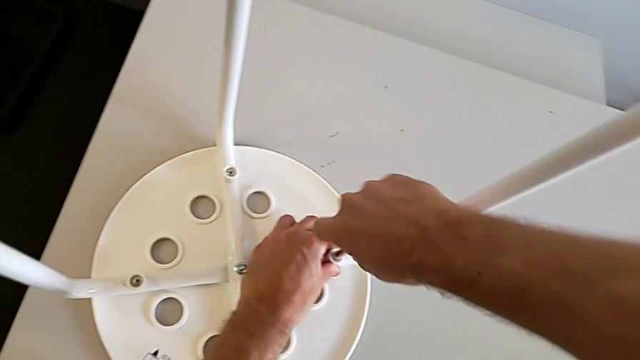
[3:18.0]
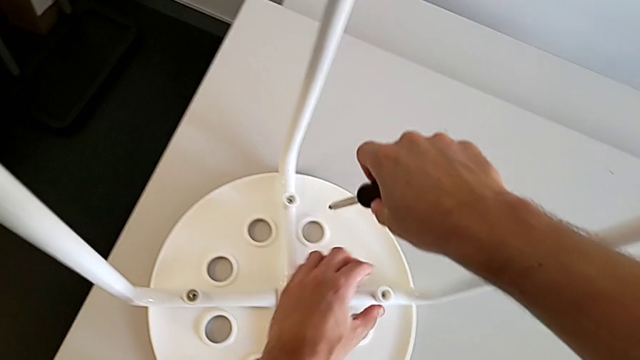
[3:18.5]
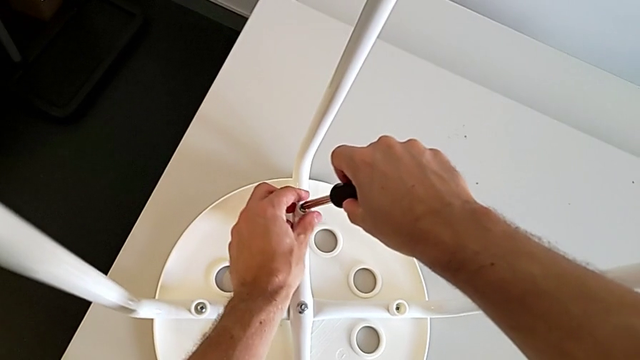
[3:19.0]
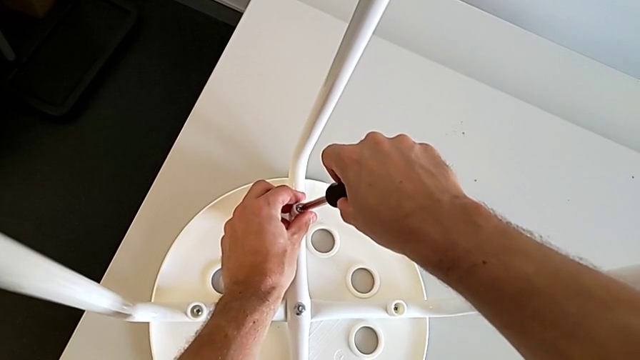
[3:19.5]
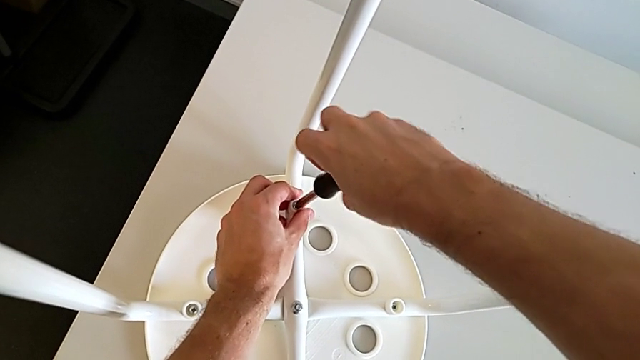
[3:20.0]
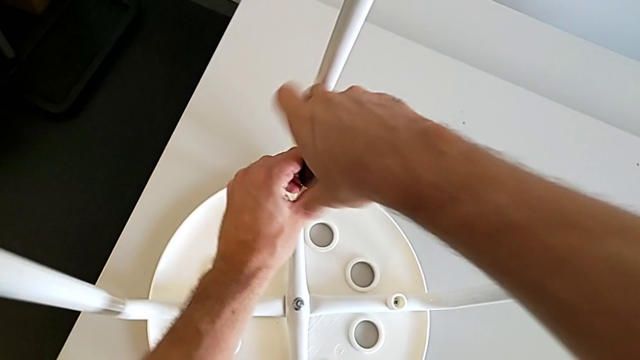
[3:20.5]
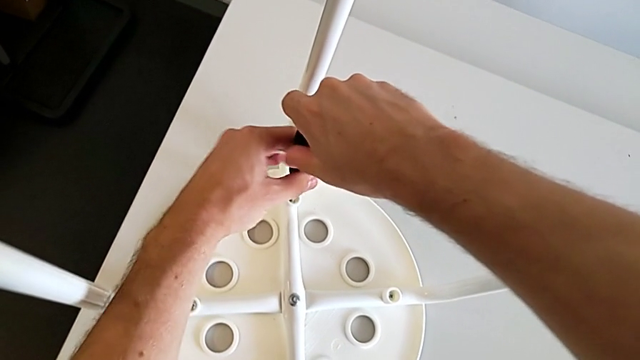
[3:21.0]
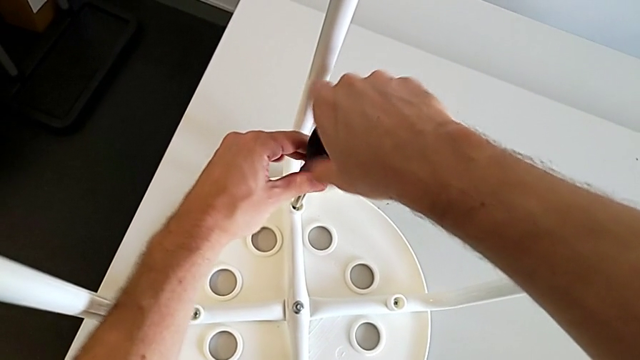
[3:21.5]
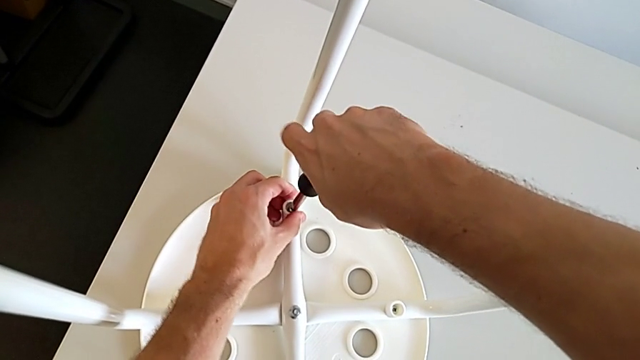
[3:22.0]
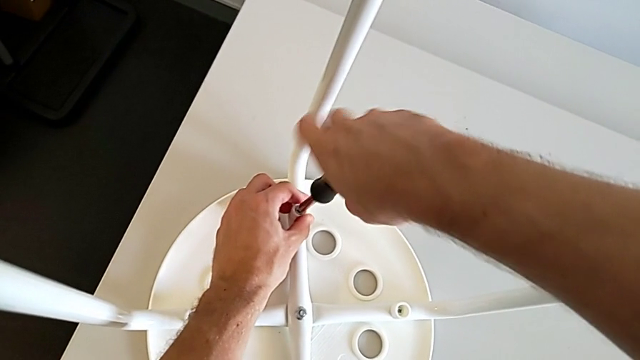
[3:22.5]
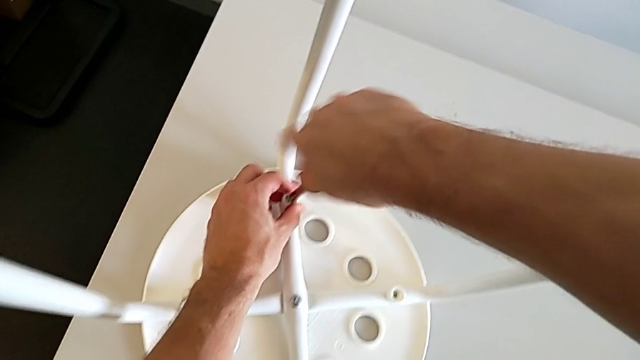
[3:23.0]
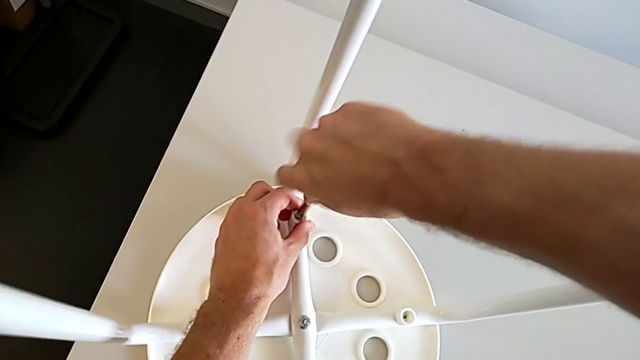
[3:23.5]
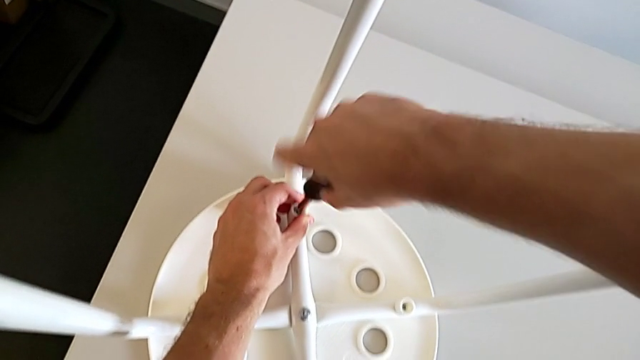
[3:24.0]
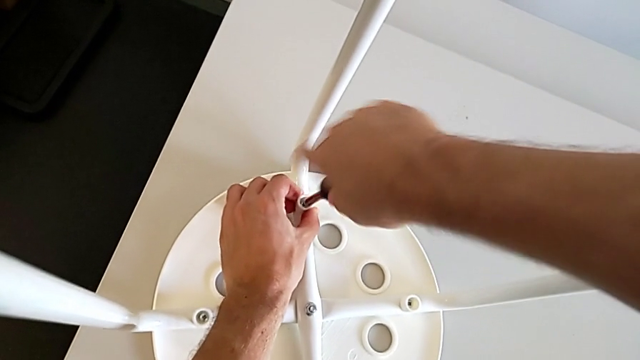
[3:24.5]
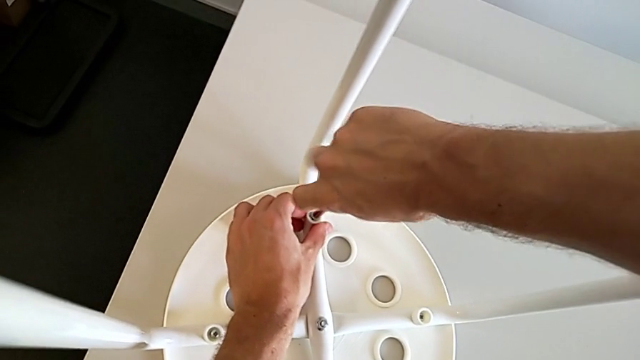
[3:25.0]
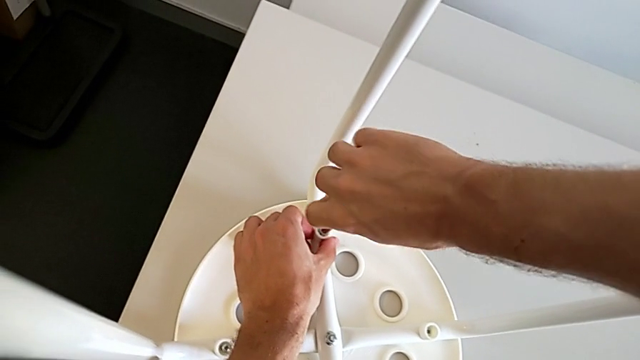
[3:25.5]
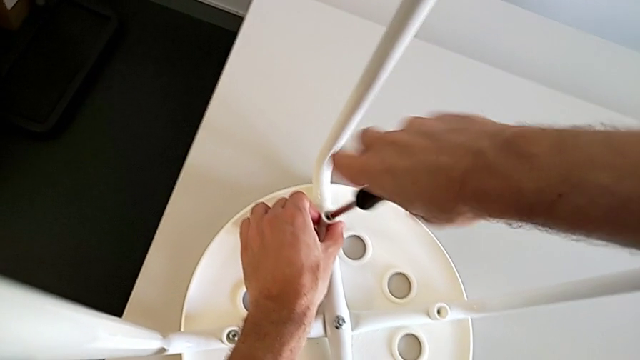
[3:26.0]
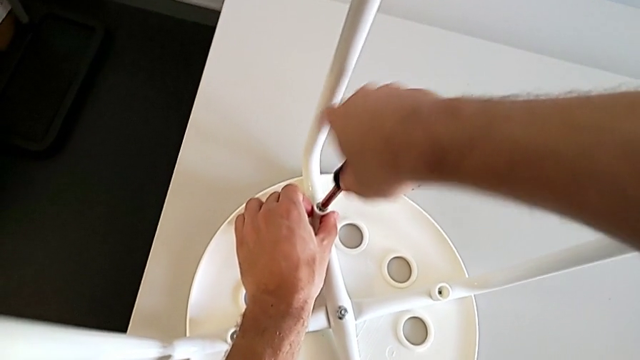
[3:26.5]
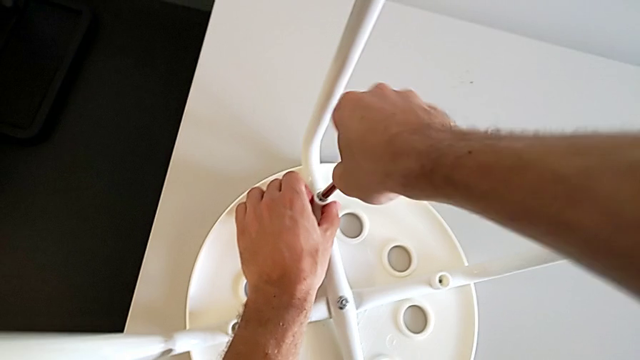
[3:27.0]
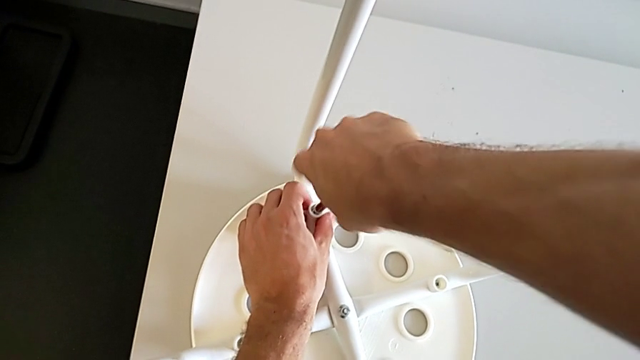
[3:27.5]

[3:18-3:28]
The camera wearer is assembling the seat board with the leg frame. They withdraw the screwdriver, insert it, screw the screw and withdraw the screwdriver.

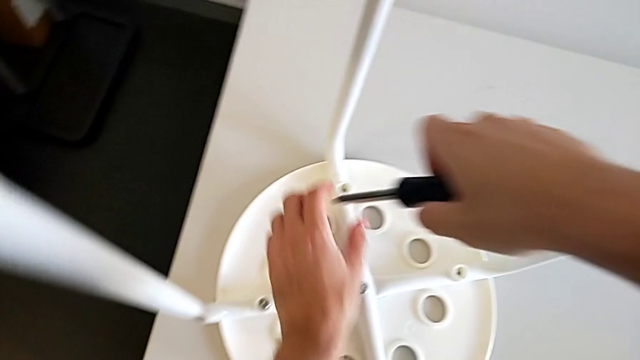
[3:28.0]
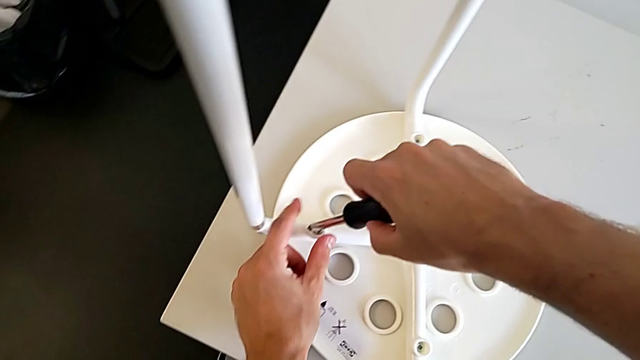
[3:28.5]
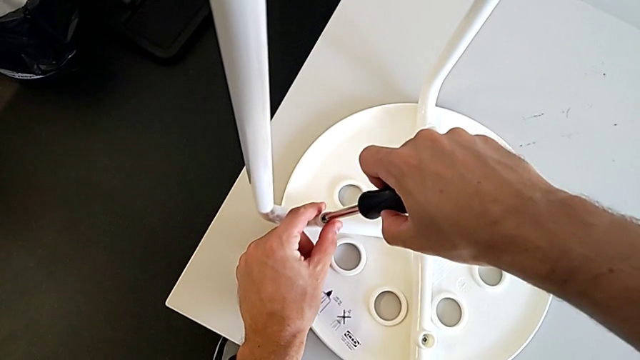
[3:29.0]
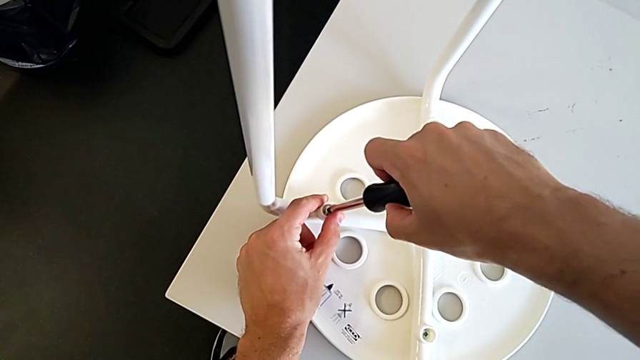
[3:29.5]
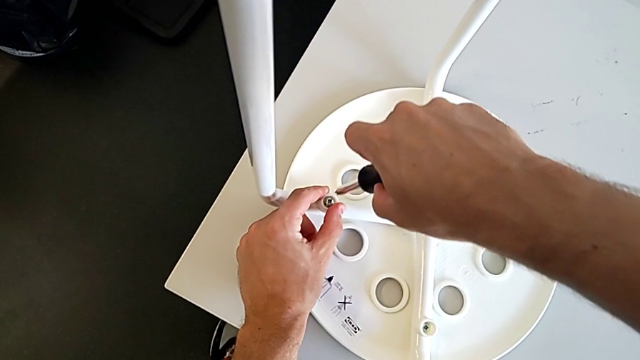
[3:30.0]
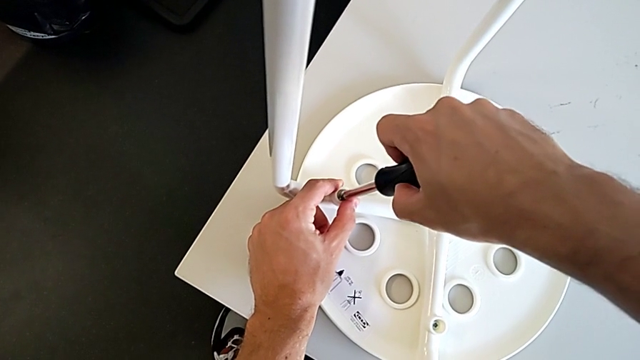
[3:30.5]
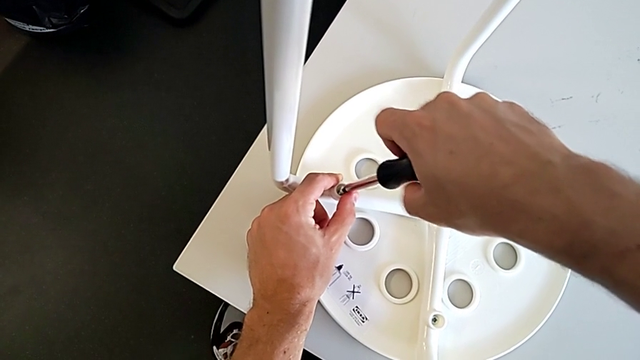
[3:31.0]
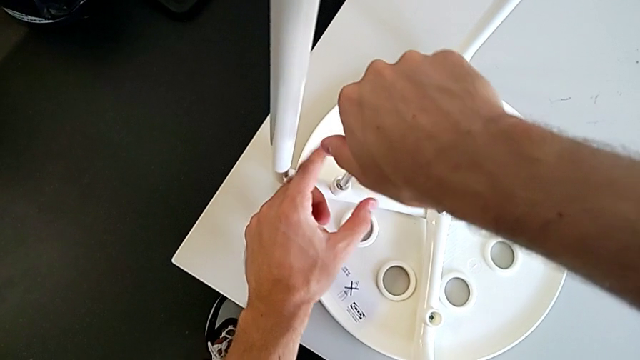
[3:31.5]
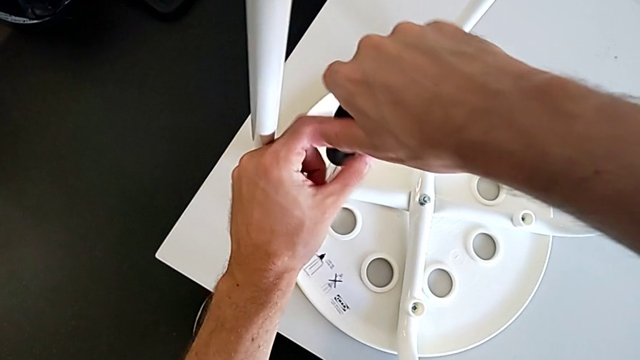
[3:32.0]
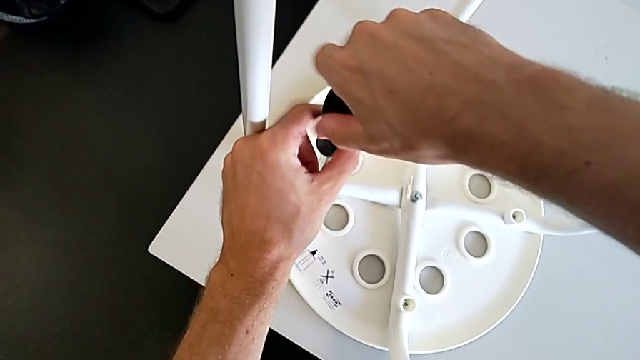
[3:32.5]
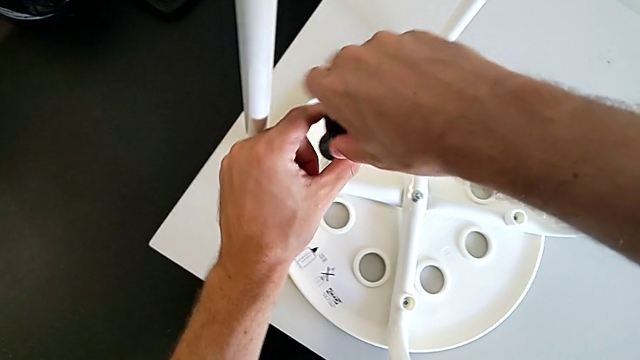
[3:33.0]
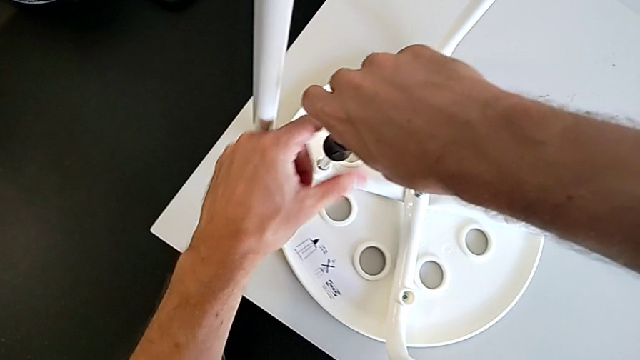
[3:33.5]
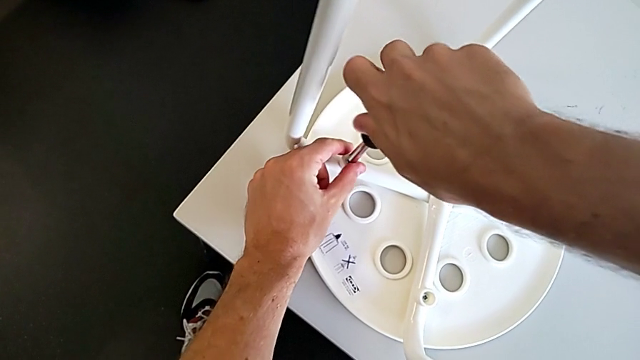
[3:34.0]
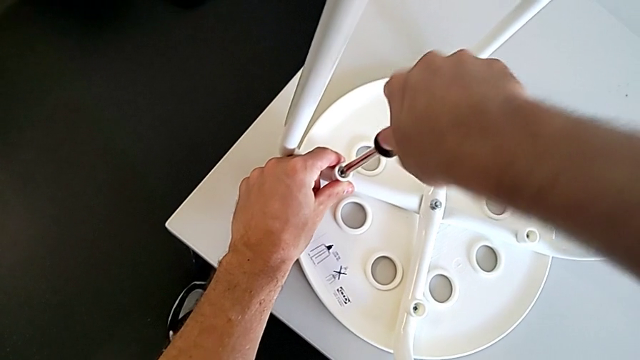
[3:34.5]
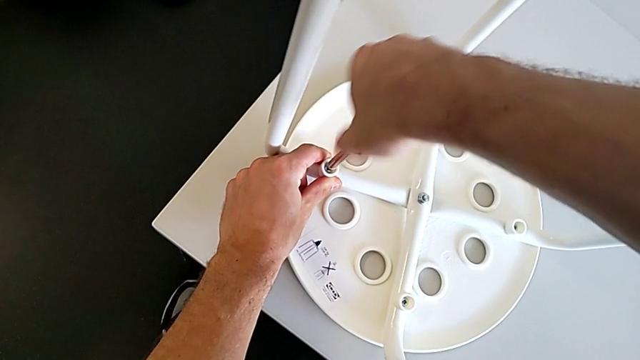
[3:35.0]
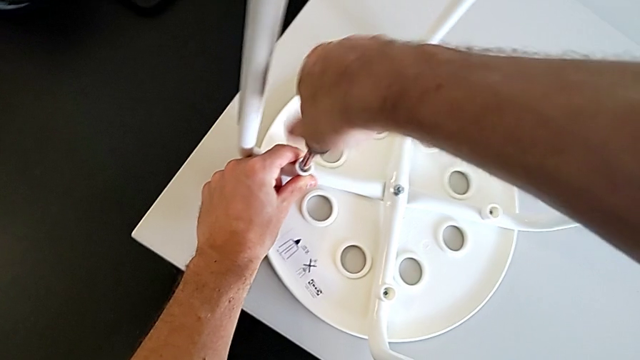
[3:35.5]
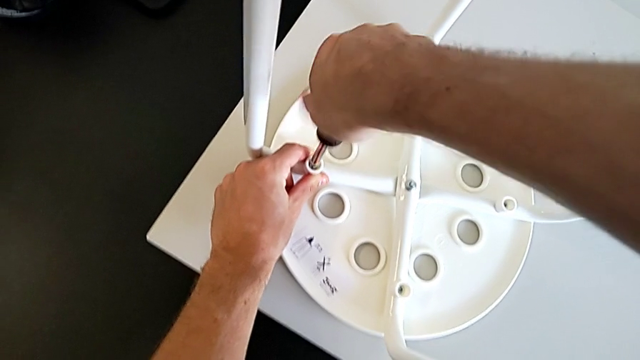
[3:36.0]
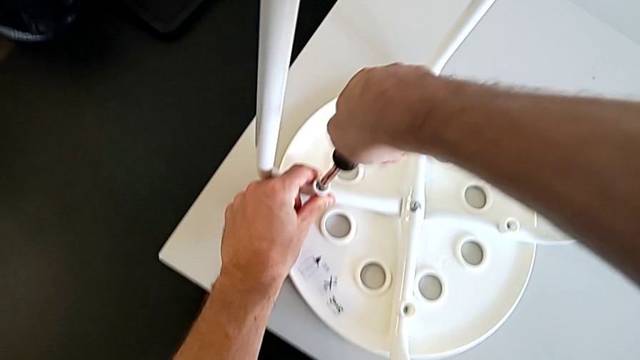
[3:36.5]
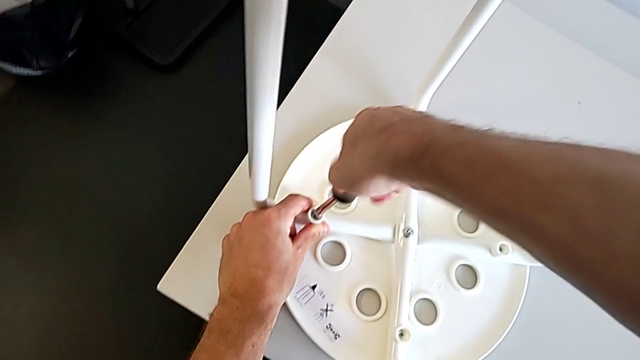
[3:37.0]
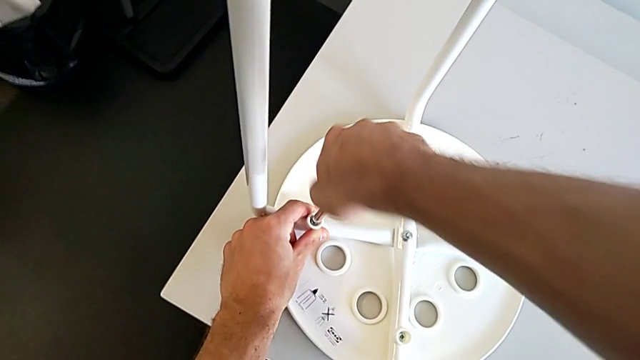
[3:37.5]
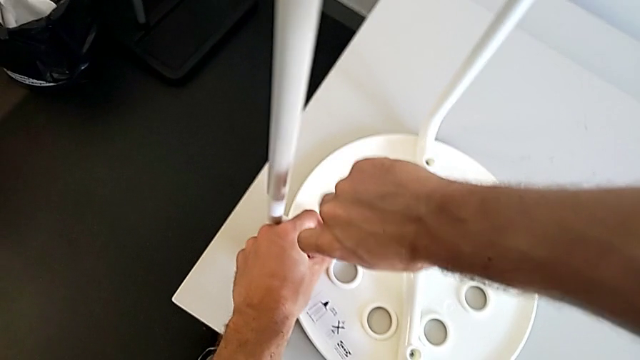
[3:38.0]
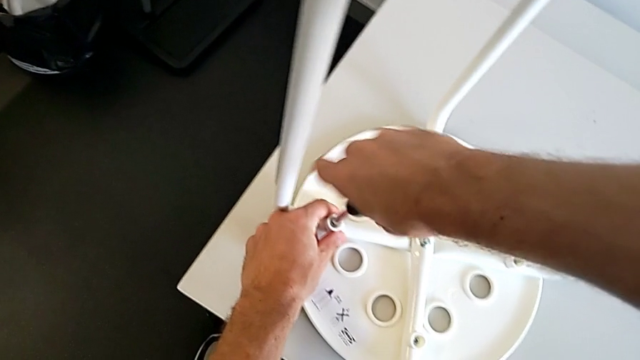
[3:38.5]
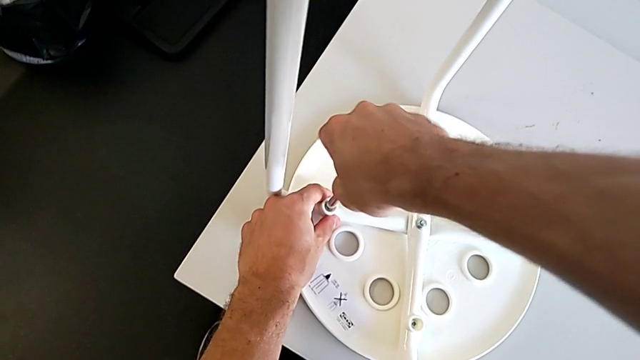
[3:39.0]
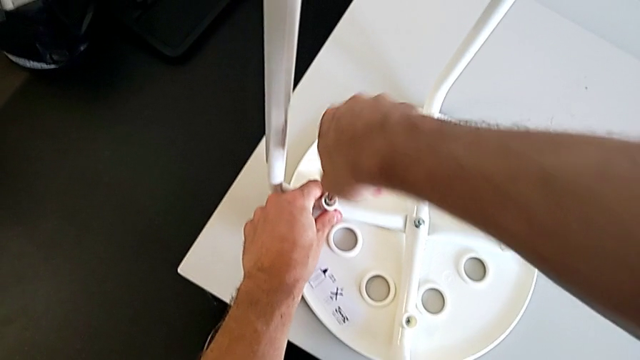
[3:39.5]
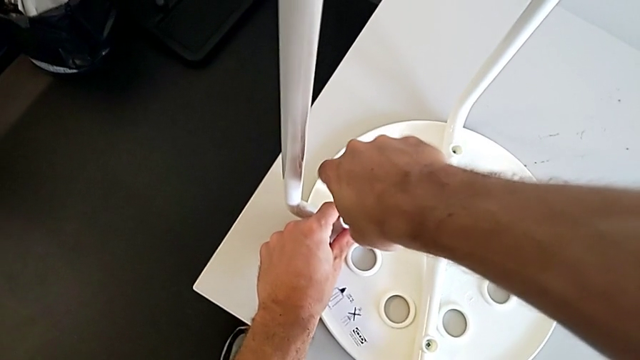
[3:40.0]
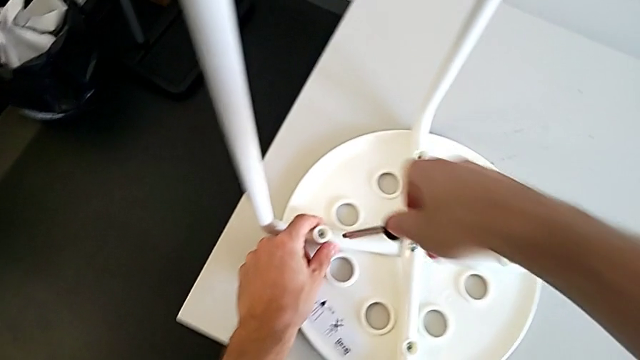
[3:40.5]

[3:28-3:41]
The camera wearer is assembling the seat board with the leg frame. They insert the screwdriver, screw the screw and withdraw the screwdriver.
